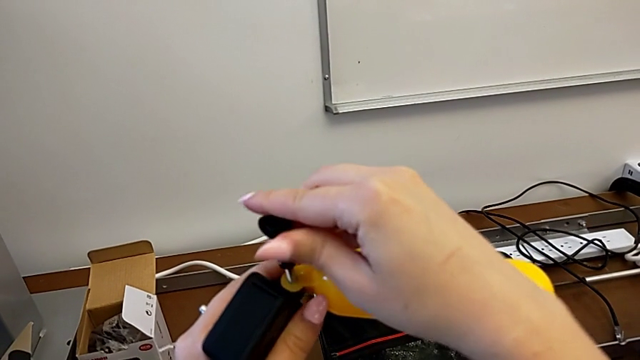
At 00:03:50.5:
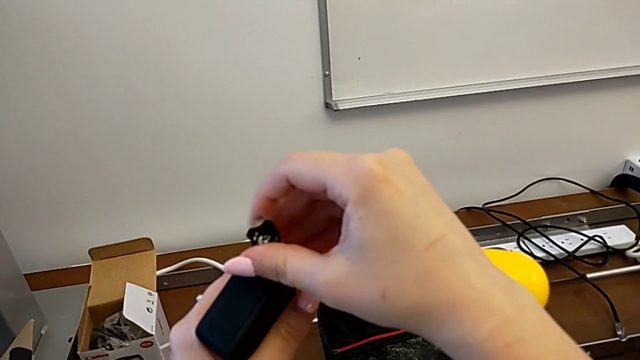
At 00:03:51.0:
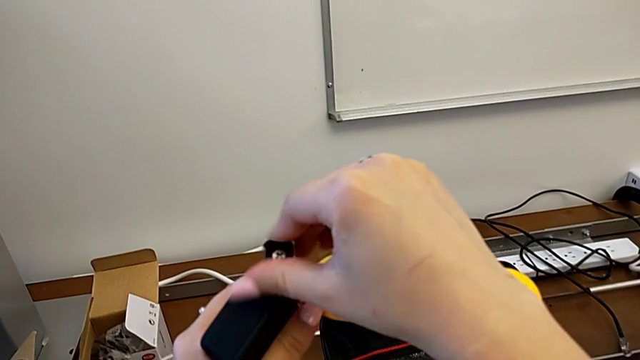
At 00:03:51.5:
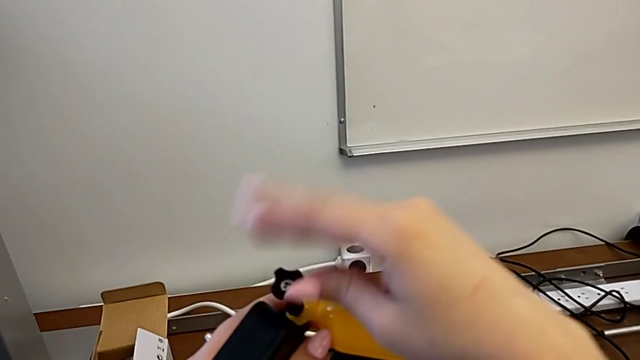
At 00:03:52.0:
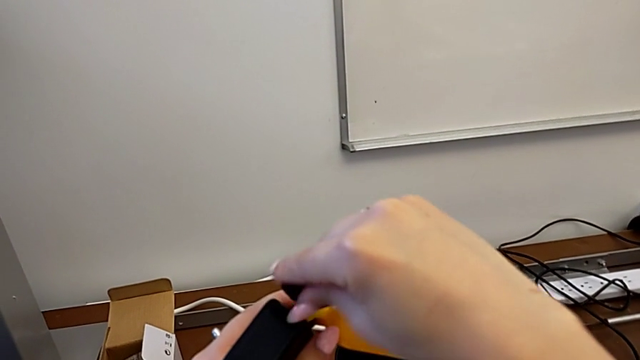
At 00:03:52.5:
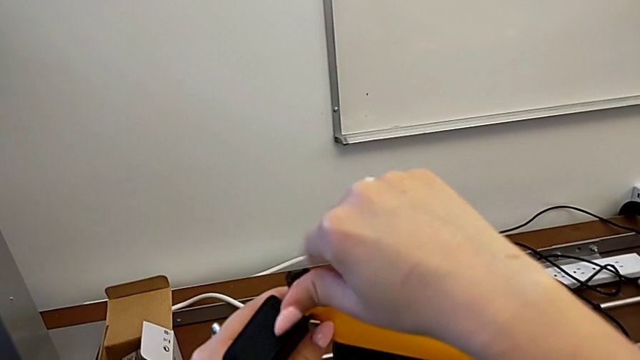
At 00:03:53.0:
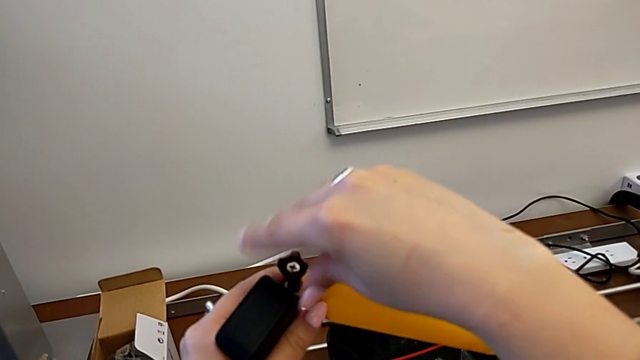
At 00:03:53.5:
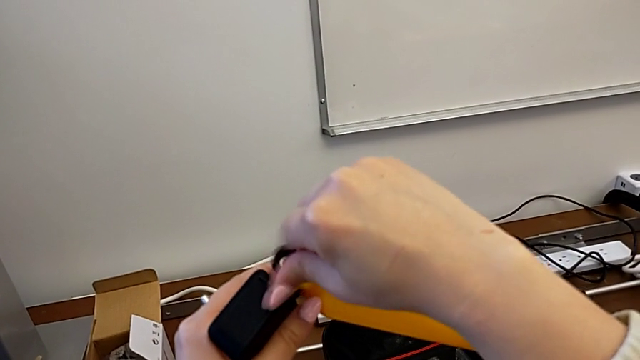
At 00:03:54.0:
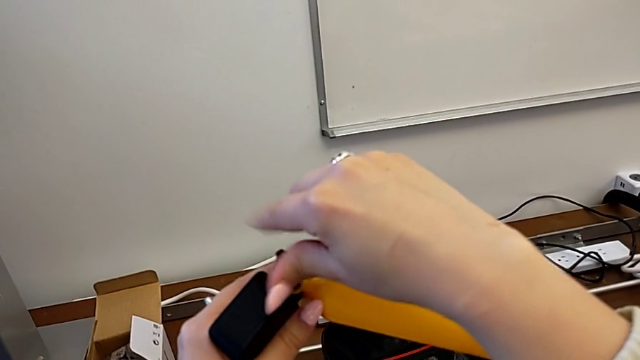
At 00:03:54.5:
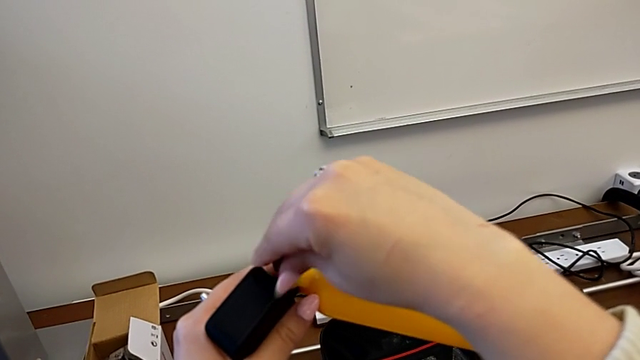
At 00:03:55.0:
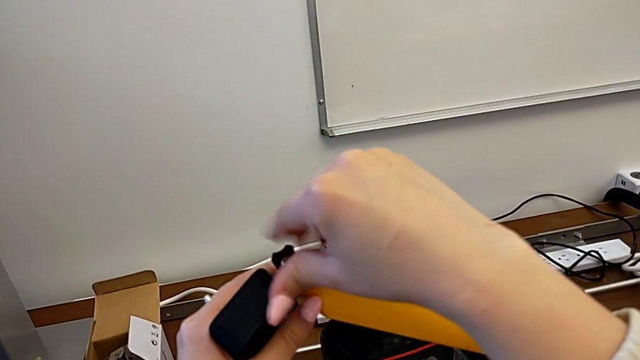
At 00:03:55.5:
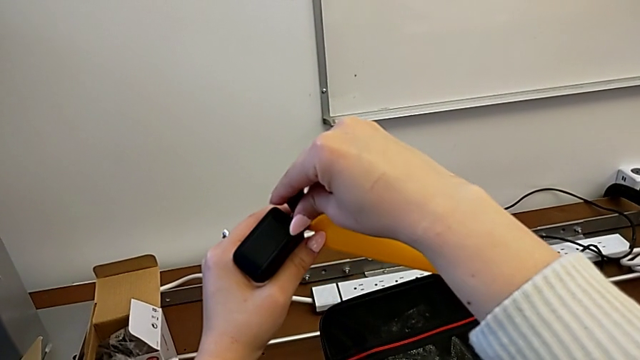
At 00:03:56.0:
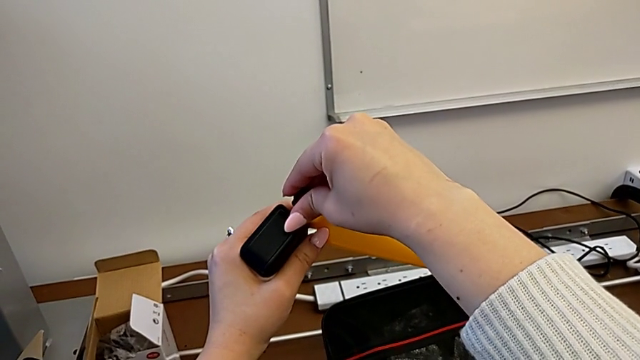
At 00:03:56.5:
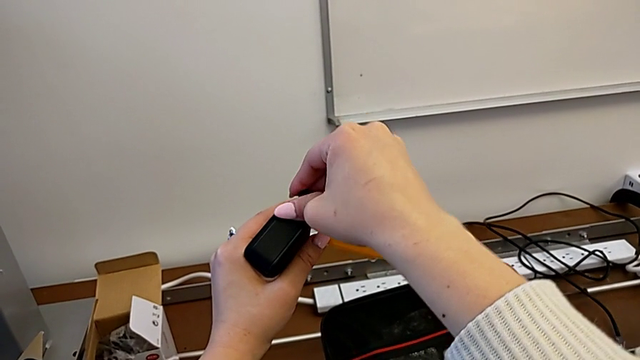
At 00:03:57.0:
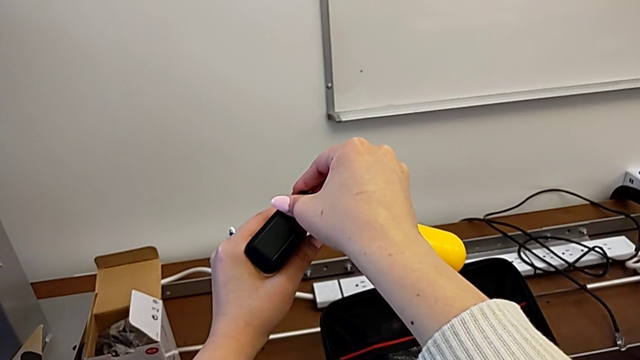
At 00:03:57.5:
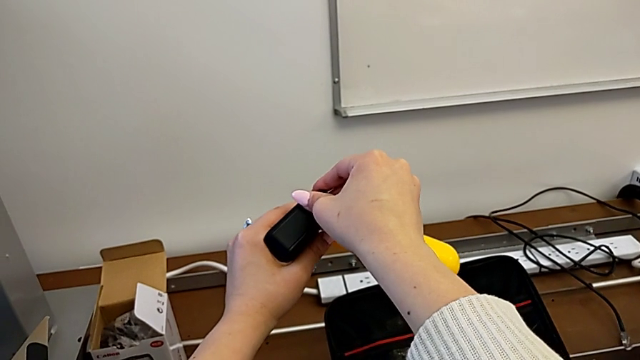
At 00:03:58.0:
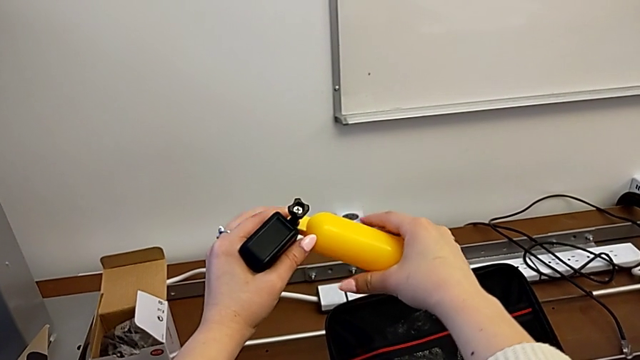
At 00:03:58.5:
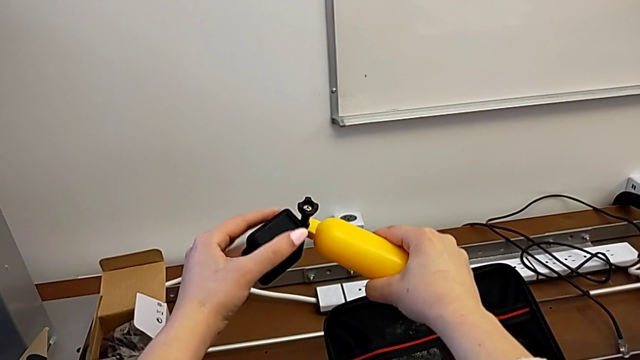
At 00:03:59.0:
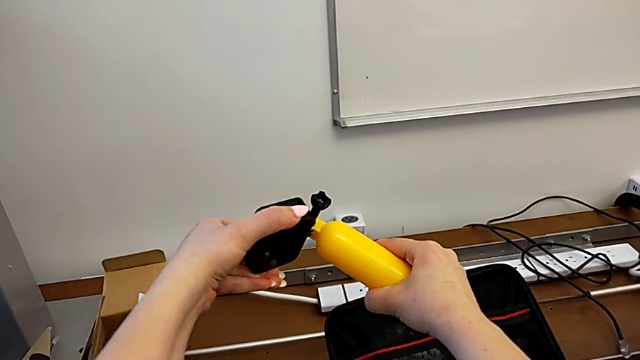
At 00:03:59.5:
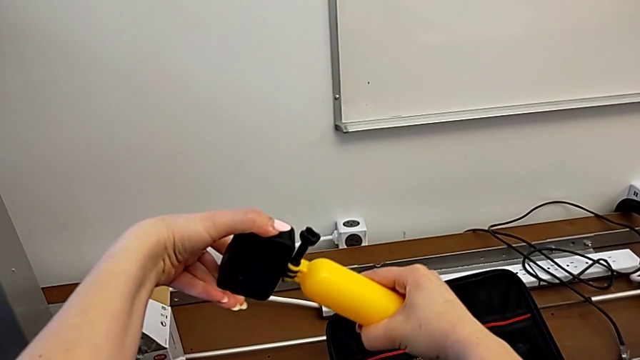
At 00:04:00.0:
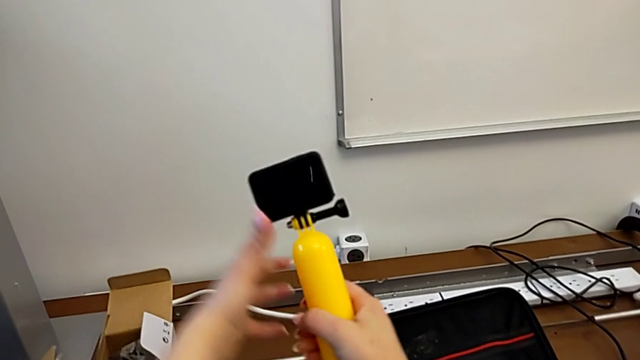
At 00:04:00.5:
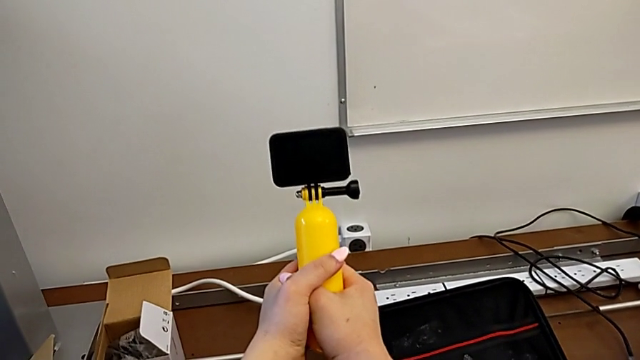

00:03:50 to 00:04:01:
The camera wearer is attaching the floating hand grip to their GoPro. They screw the screw and align the GoPro.

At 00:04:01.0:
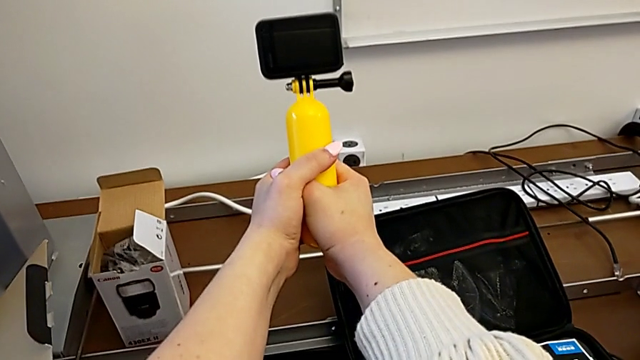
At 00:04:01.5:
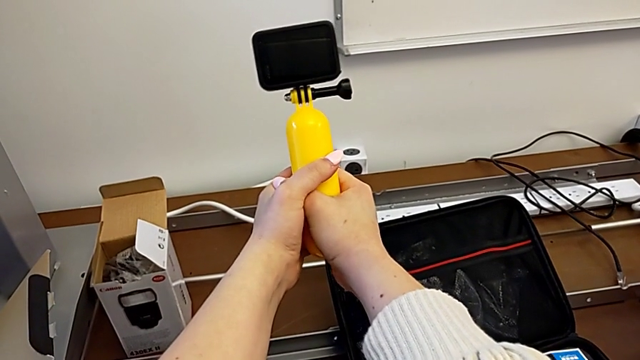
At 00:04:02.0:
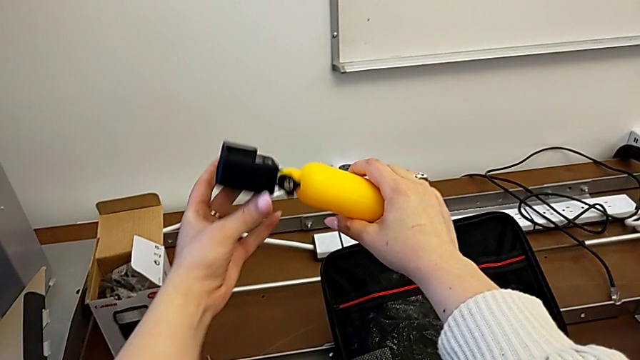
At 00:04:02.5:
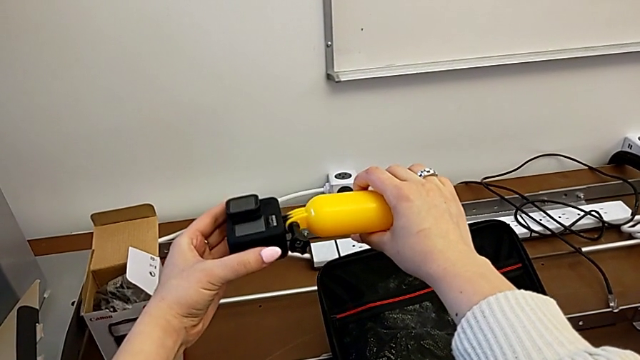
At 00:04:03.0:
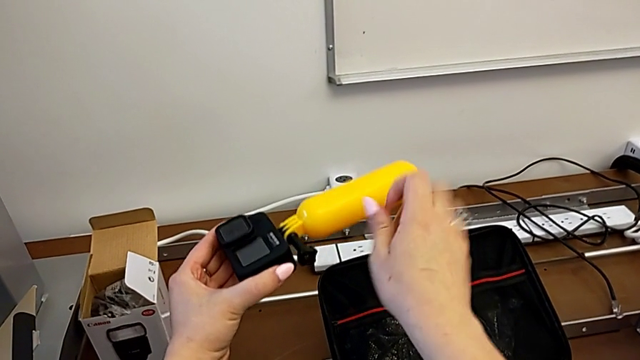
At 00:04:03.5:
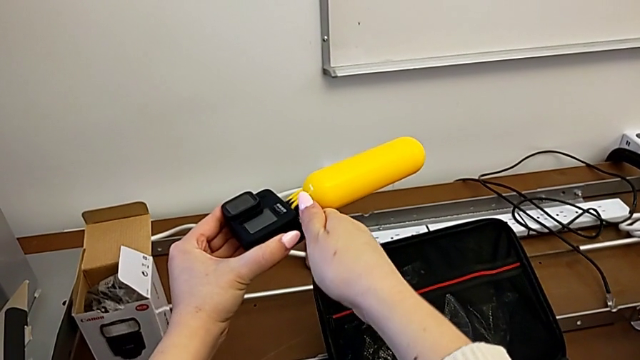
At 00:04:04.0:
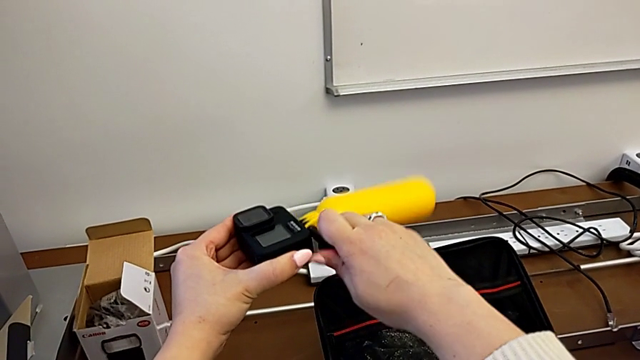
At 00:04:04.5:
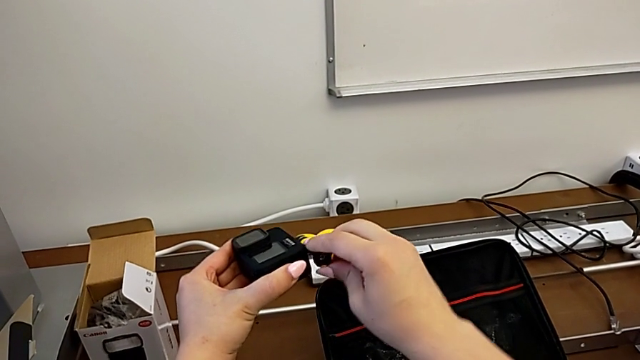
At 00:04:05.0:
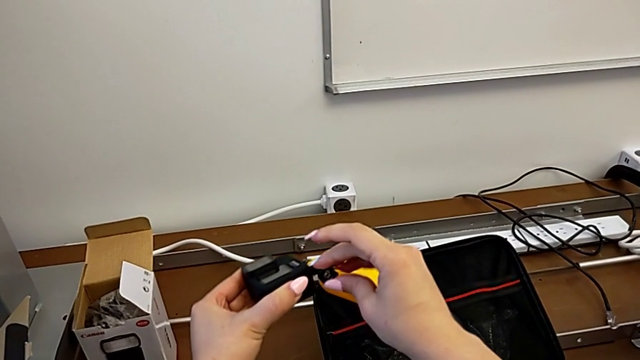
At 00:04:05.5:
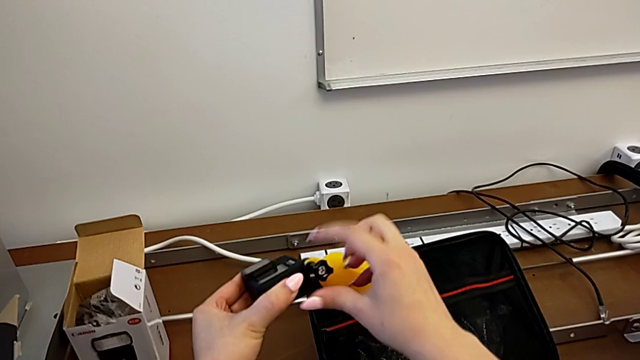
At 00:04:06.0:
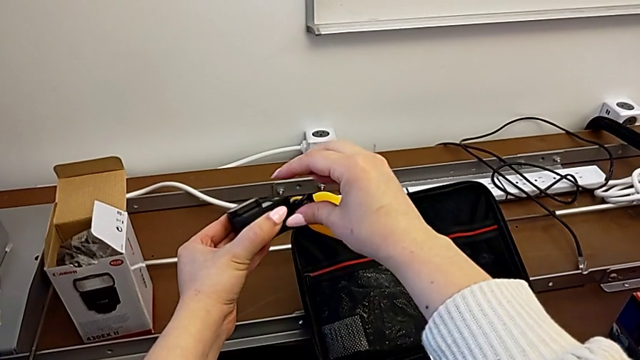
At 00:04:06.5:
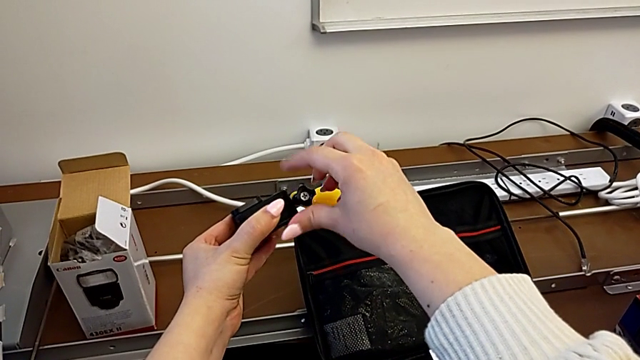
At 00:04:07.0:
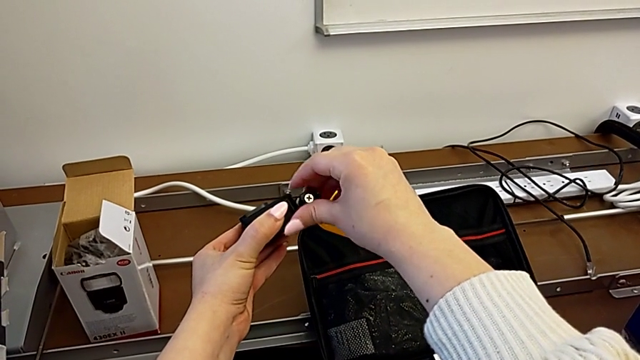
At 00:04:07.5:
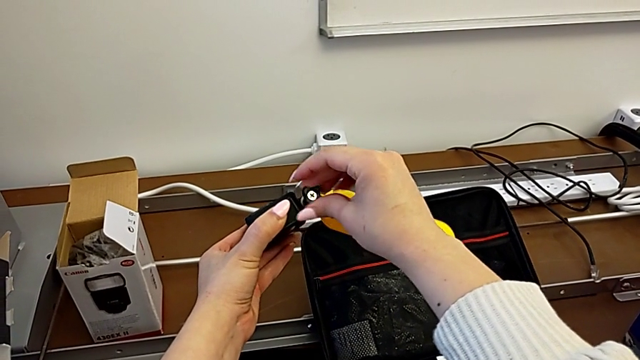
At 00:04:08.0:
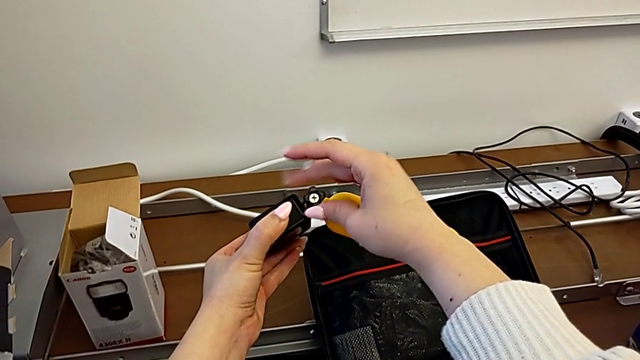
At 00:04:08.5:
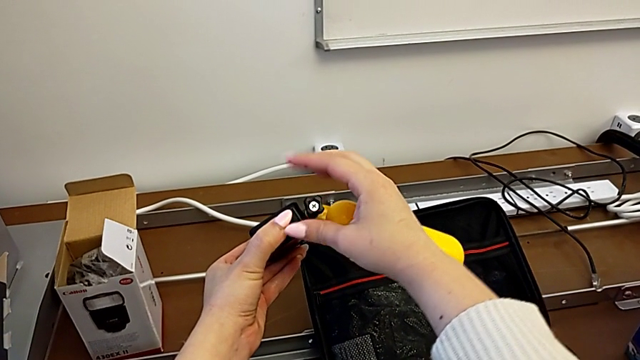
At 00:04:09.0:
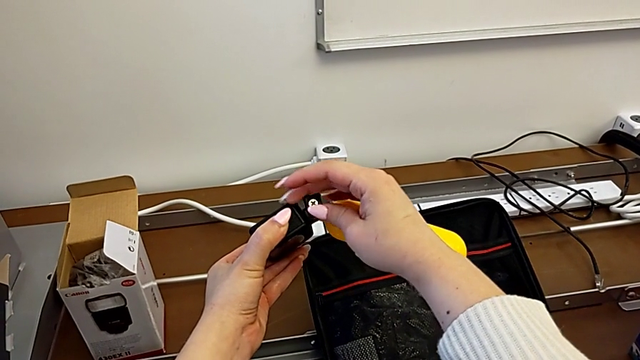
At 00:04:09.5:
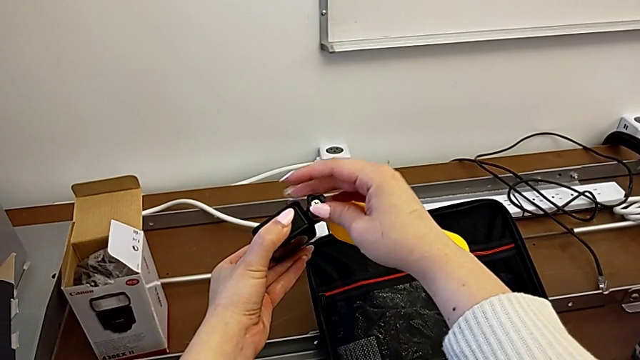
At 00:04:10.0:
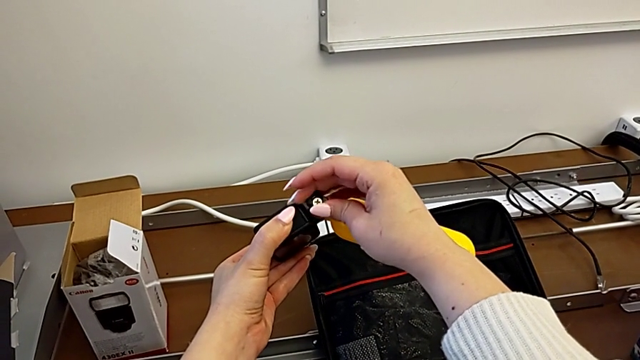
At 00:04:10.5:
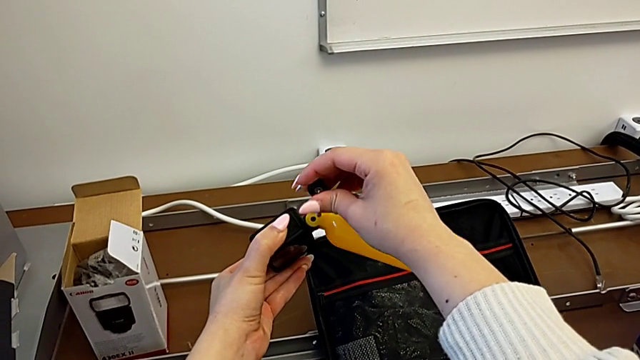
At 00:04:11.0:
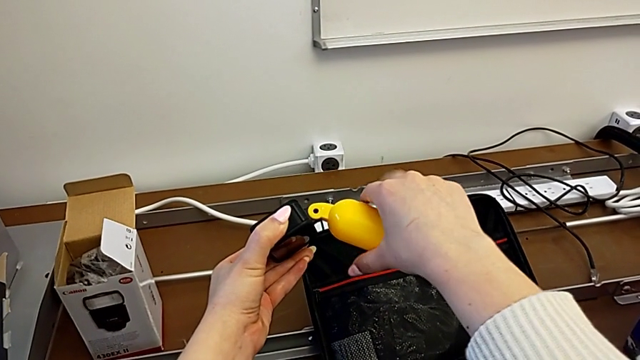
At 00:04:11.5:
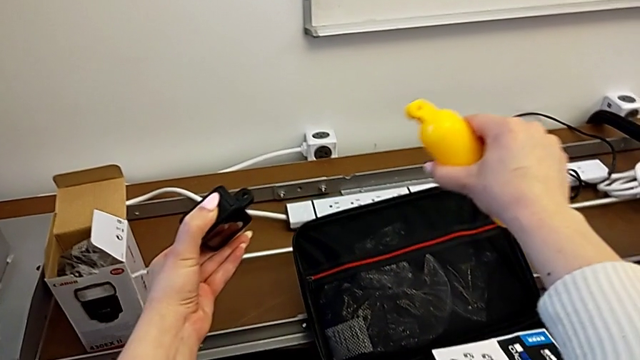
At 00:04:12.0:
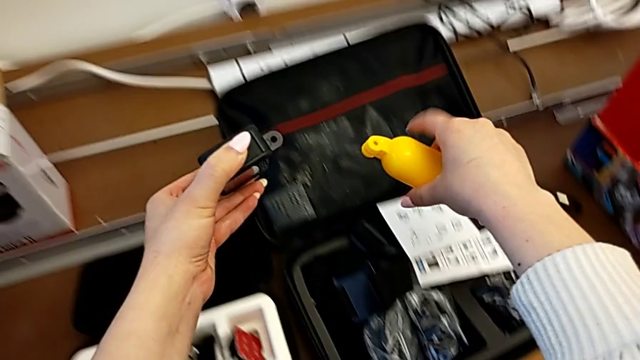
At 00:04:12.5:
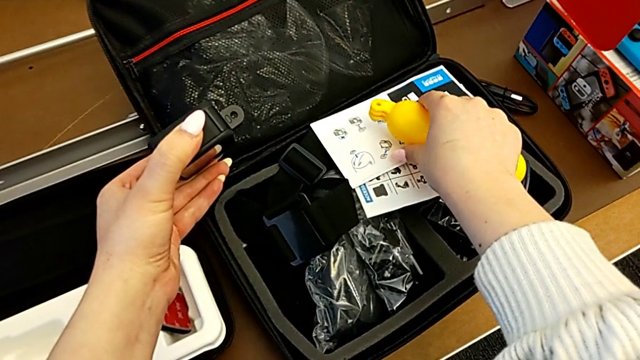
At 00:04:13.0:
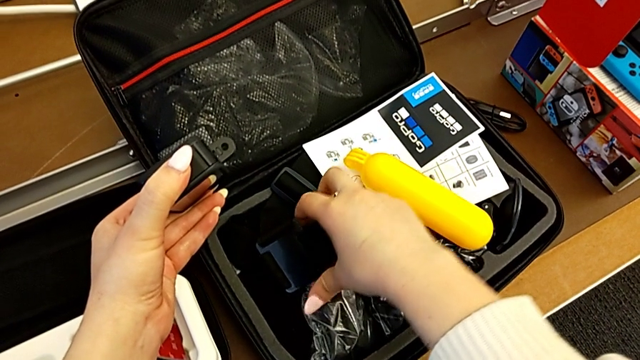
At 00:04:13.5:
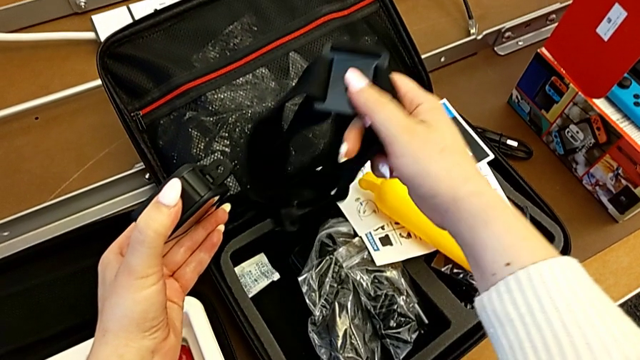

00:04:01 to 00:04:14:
The camera wearer is attaching the GoPro mount. They rotate the handheld grip, grab the GoPro, grab the screw, unscrew it, withdraw it, withdraw the handheld grip, place it and grab the strap.
